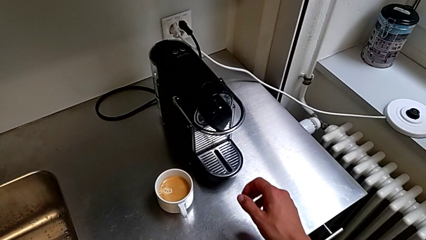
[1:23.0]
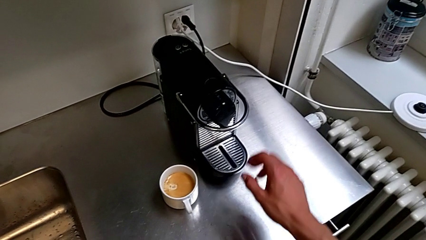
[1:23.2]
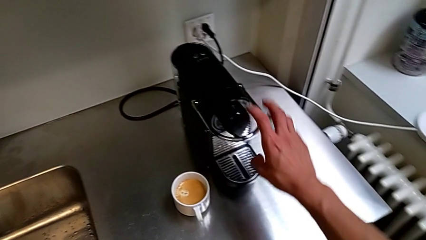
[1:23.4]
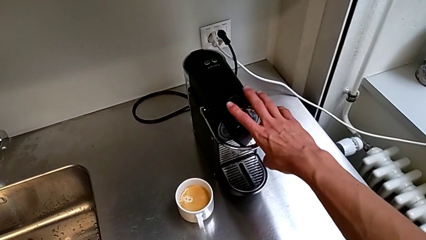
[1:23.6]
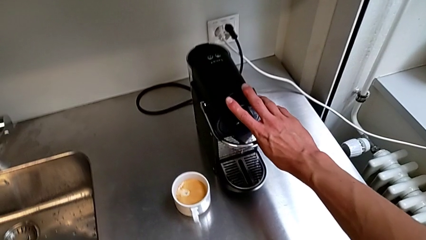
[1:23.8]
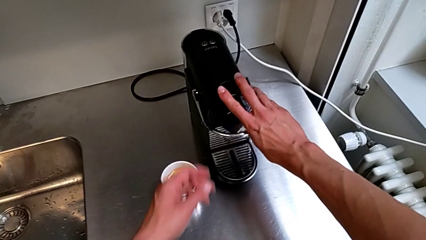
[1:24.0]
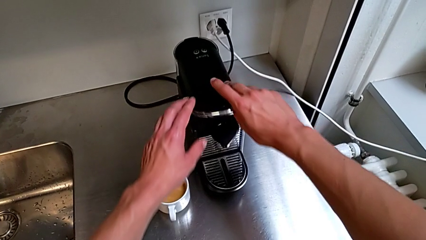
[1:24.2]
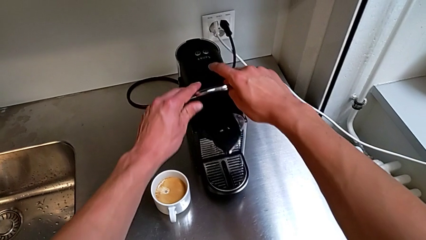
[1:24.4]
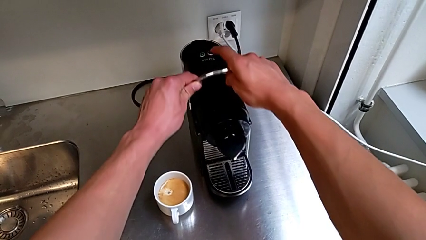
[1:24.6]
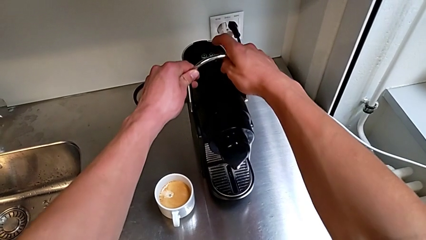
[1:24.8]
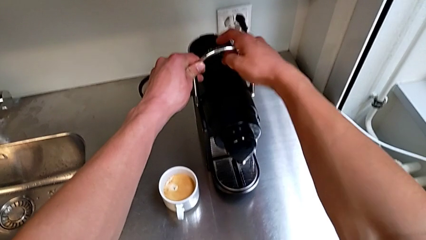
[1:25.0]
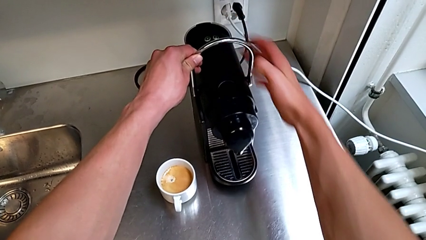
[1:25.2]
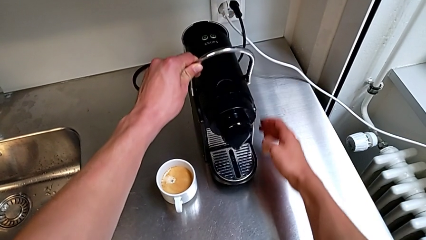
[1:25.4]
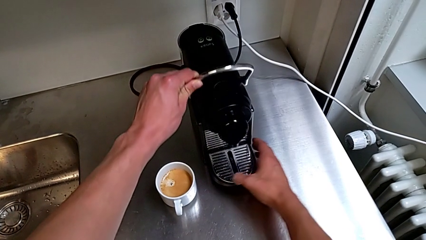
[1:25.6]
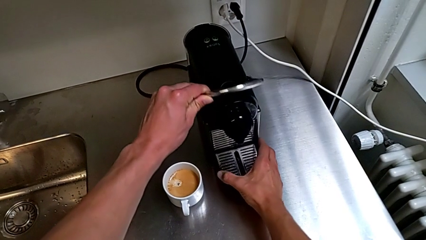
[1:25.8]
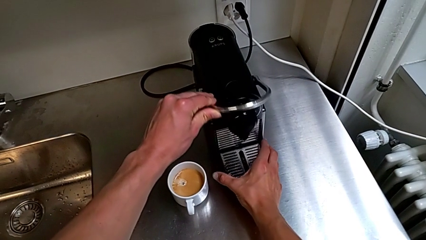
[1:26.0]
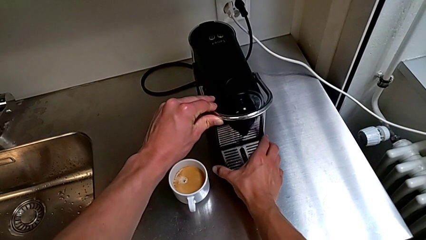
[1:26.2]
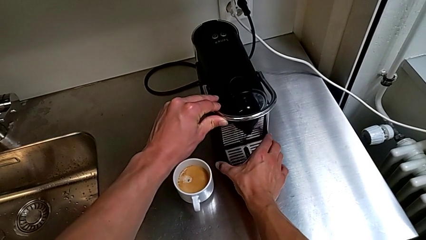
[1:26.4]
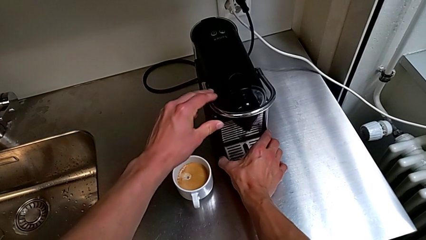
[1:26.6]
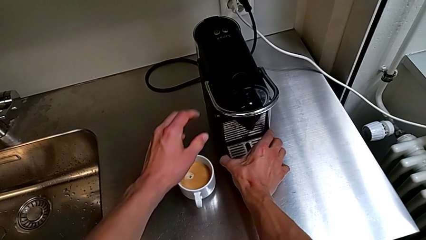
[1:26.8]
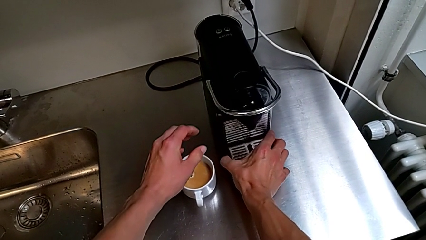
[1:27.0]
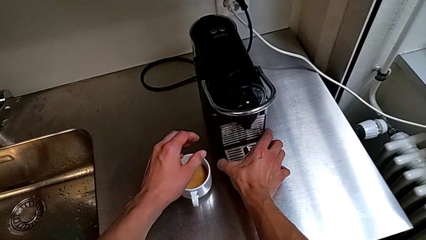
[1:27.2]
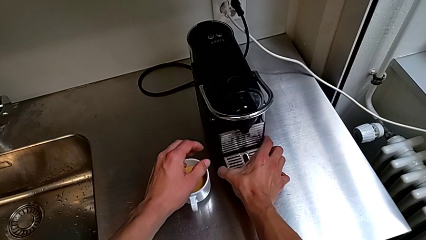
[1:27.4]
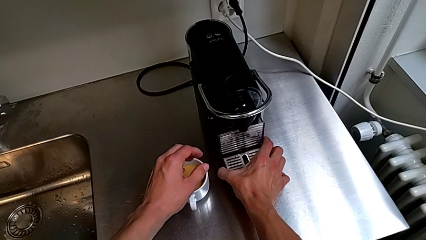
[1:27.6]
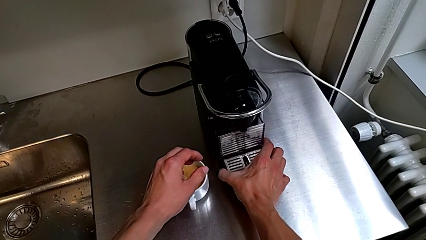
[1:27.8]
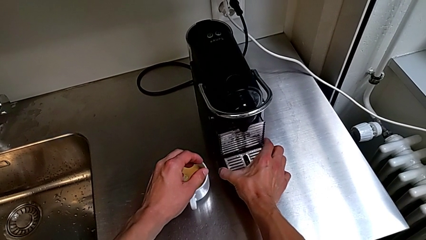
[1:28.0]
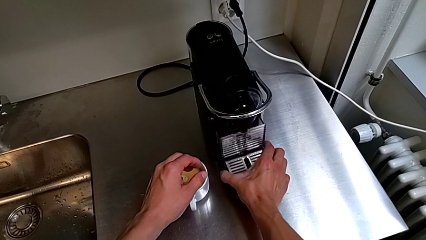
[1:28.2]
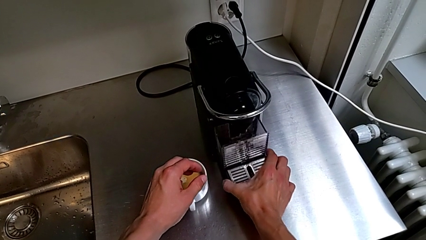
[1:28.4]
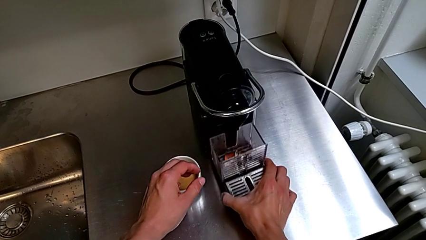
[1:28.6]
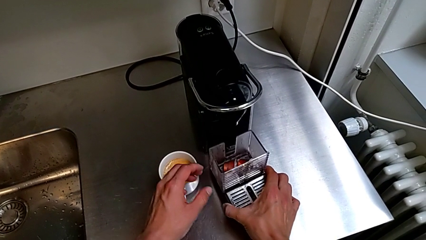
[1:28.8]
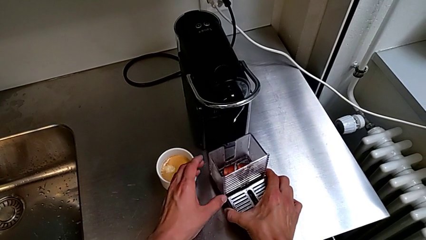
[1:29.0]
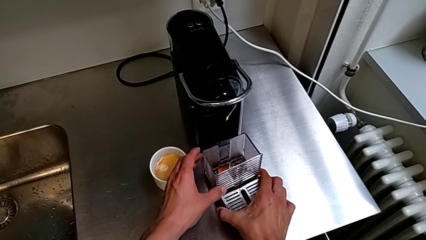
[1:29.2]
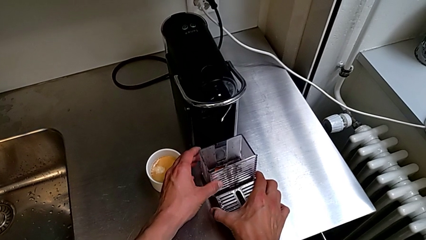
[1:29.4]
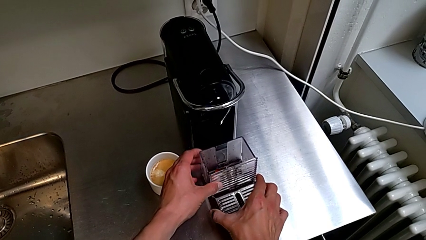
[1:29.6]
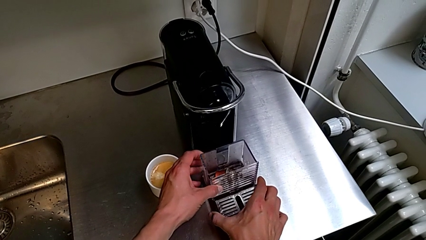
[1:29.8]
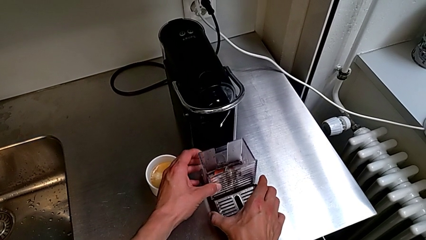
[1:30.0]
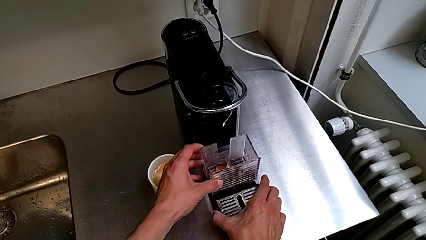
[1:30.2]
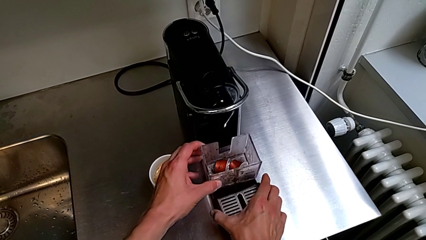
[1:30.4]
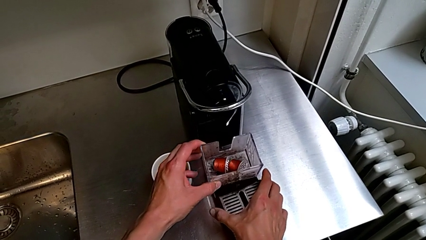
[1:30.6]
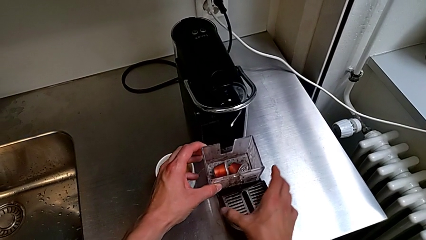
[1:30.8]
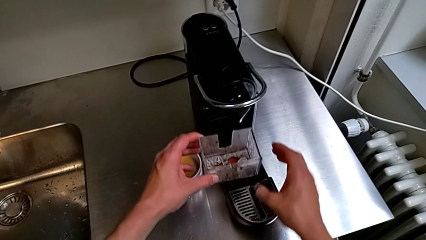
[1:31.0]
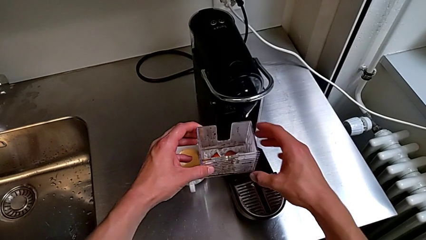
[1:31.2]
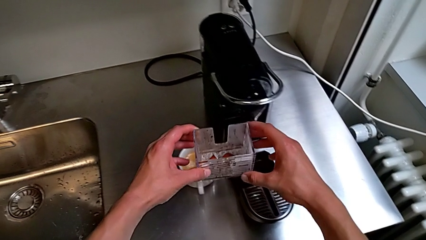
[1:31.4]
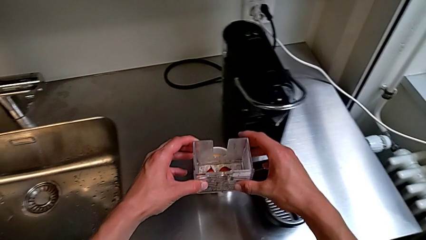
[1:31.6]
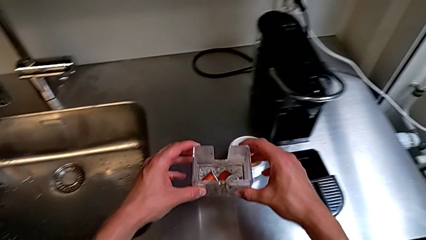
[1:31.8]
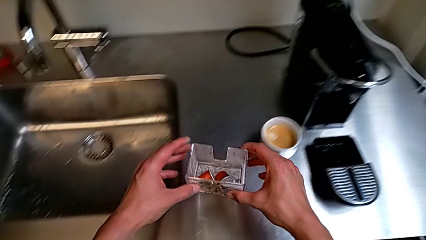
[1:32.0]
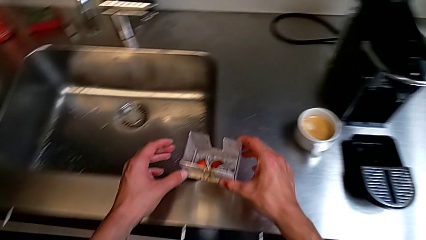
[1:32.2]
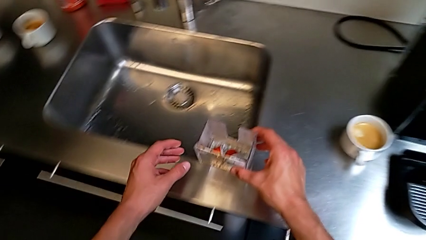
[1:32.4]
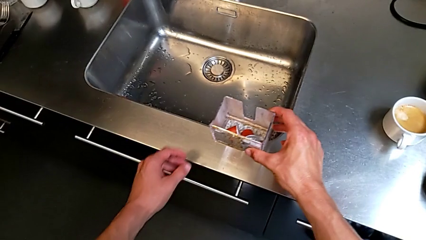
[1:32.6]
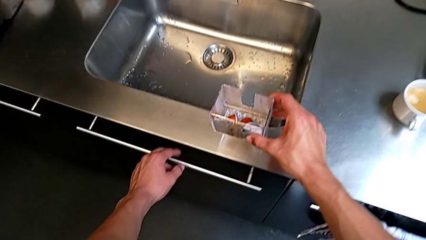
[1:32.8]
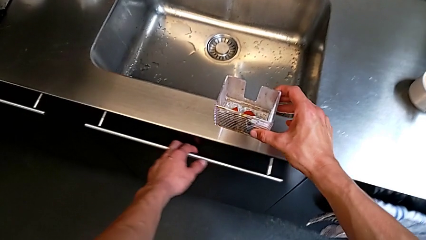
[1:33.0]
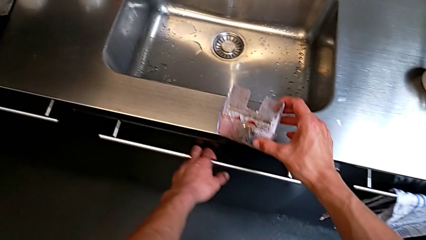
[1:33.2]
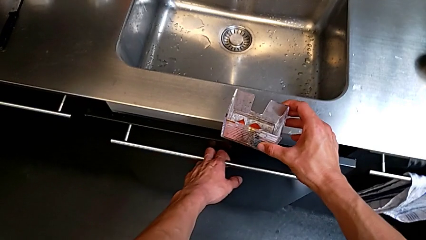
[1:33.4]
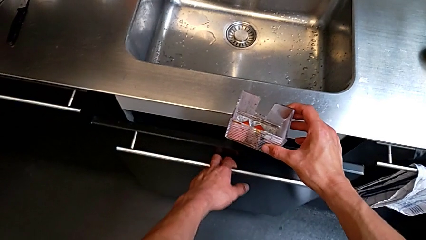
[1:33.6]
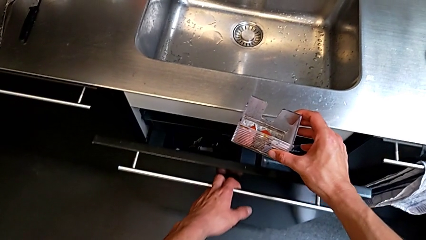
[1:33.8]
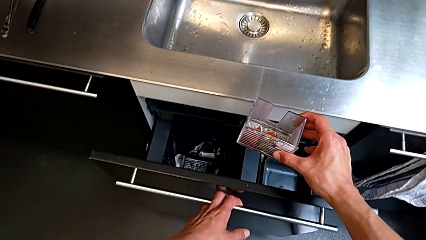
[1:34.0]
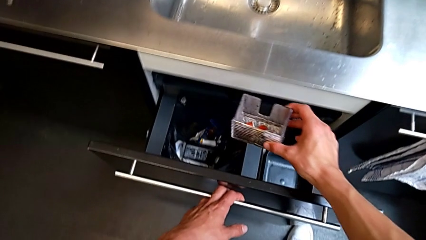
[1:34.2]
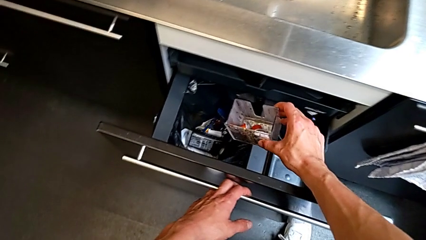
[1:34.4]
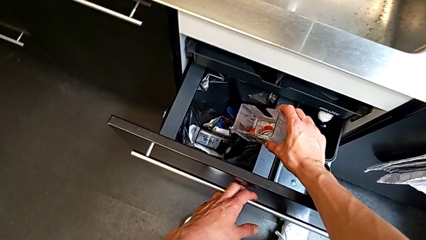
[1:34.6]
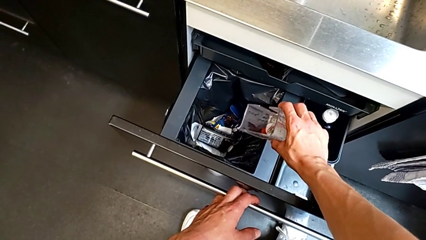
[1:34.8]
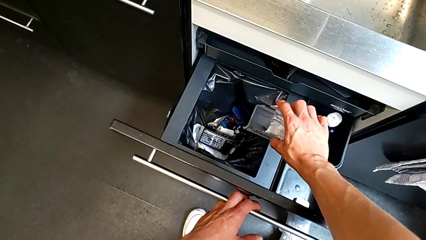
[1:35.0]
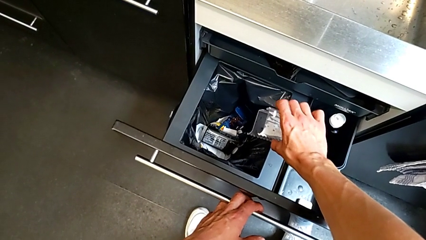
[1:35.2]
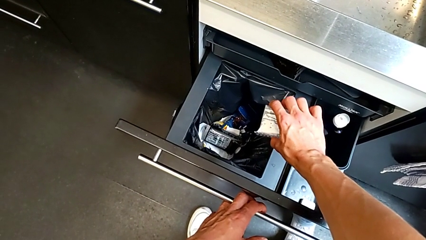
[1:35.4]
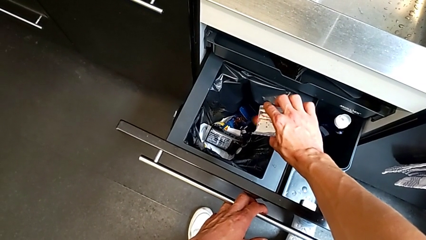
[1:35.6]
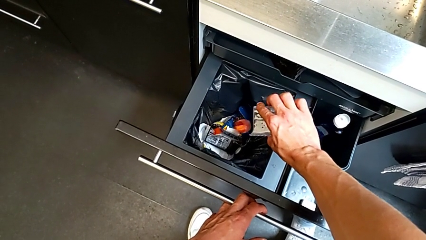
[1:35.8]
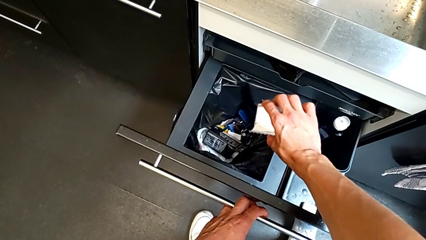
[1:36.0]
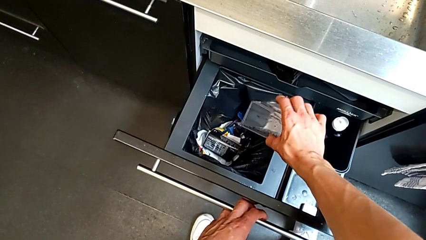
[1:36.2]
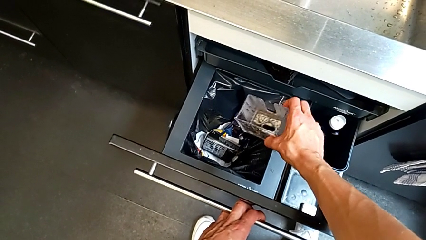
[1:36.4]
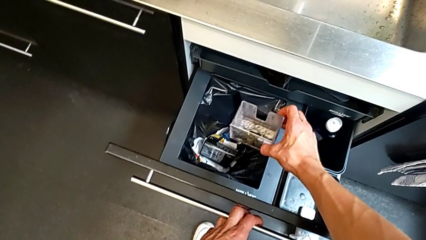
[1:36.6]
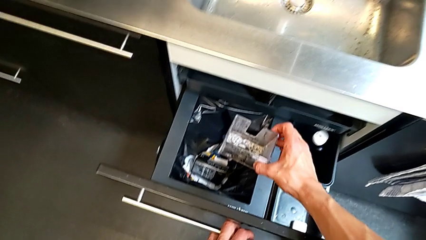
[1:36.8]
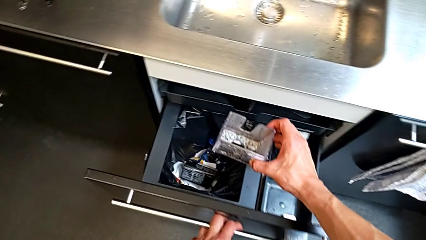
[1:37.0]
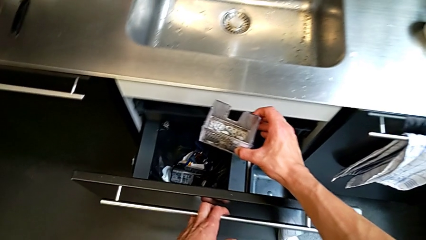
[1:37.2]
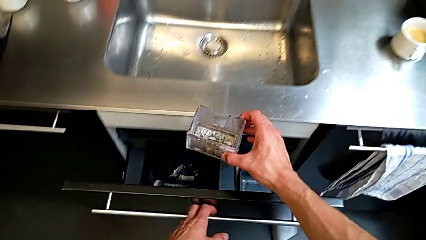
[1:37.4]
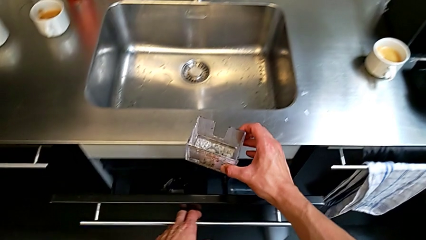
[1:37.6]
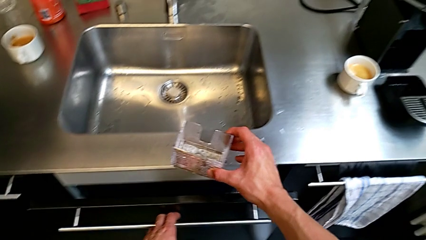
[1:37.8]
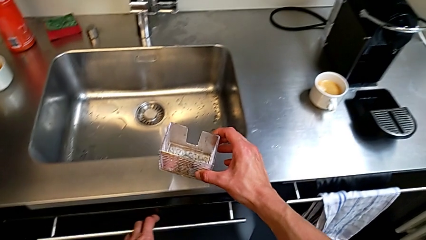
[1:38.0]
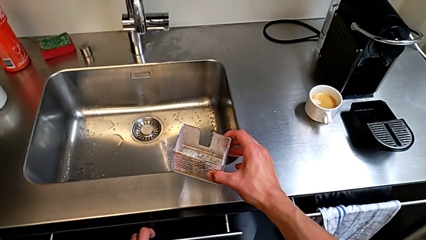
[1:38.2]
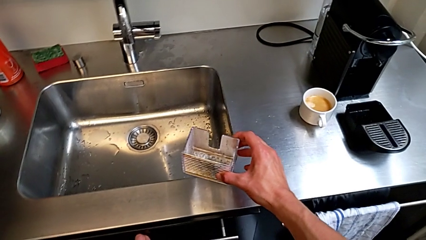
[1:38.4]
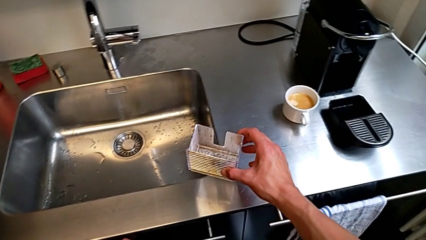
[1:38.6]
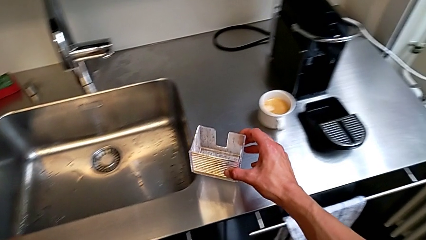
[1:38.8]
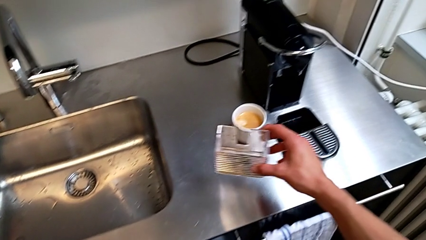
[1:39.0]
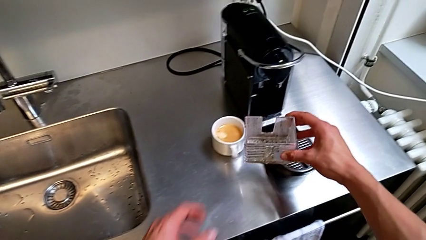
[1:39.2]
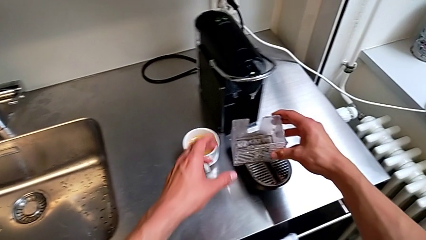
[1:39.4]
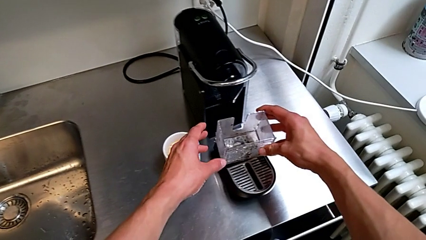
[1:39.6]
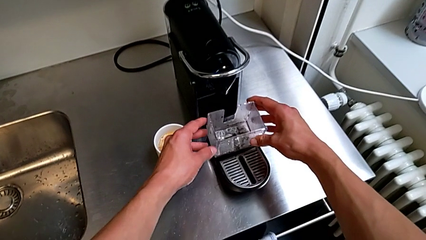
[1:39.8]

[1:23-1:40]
The camera wearer is emptying the capsule container. They approach the lever with the right hand and pull it with the left hand. They approach the drip tray and grab it with the right hand. They approach the capsule container, lift it, approach the garbage bin and grab it, all with the left hand. They empty the capsule container with the right hand and close the garbage bin with the left hand.
